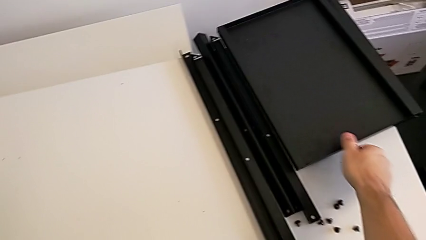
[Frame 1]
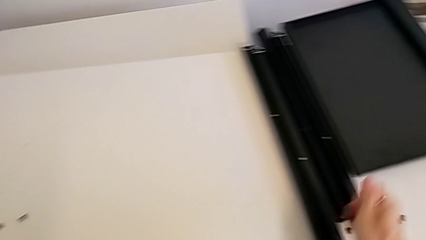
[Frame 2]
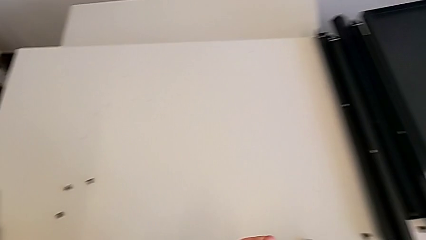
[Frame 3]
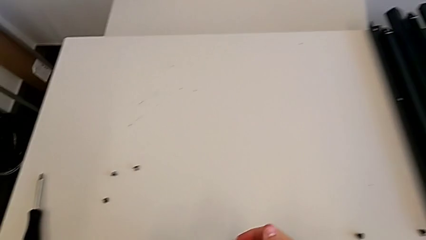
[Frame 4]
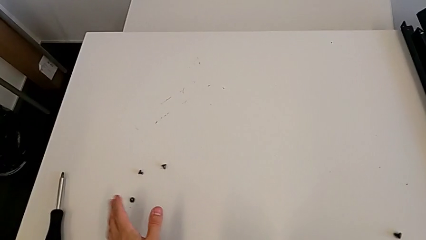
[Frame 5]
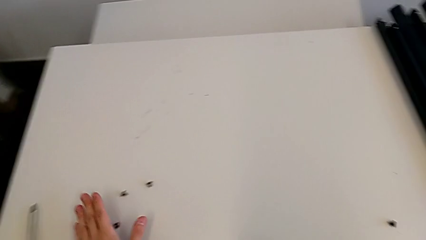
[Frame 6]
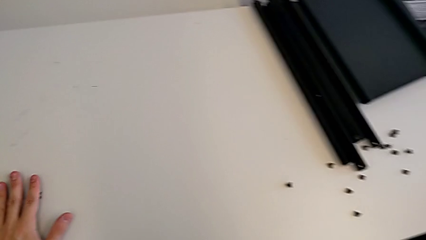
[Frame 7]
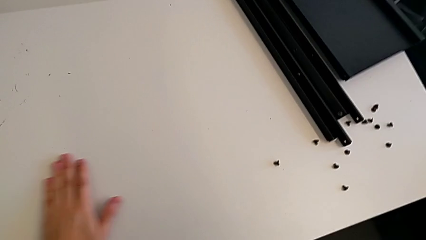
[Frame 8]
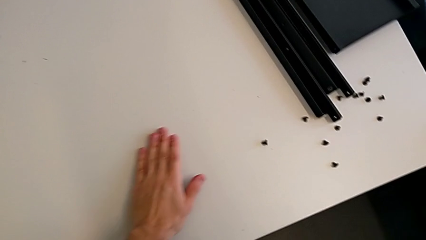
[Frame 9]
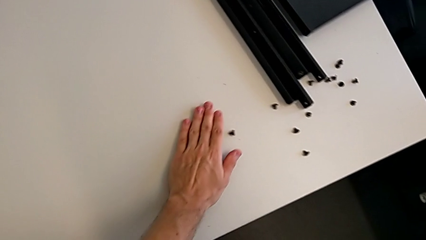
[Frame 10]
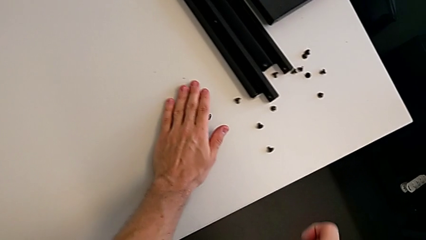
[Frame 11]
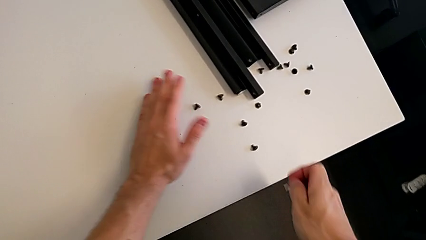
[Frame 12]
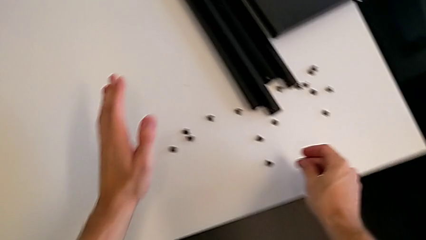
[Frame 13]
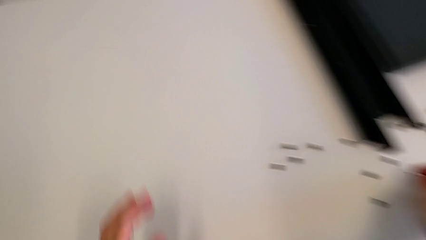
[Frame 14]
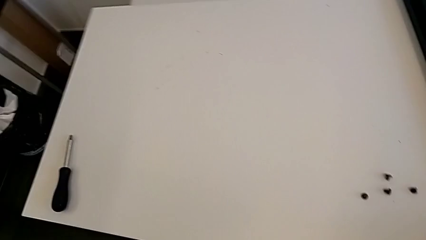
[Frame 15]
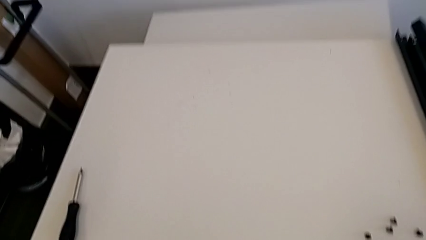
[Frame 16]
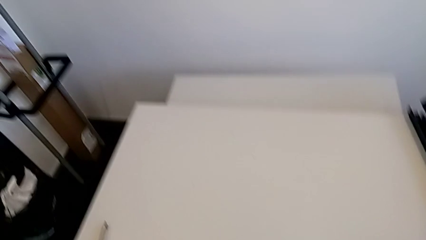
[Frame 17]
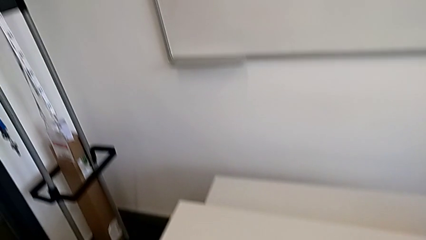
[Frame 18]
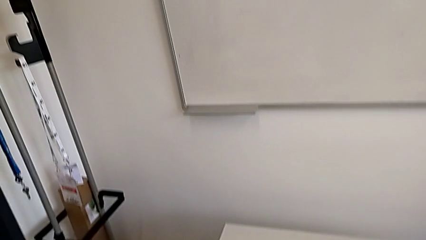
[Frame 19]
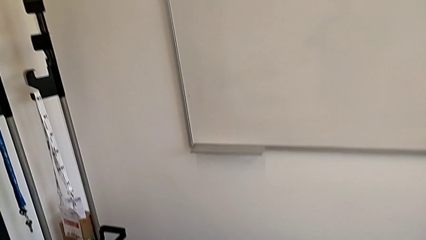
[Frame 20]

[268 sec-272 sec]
The camera wearer is disassembling the fourth leg. They align the hex socket head and place it.
